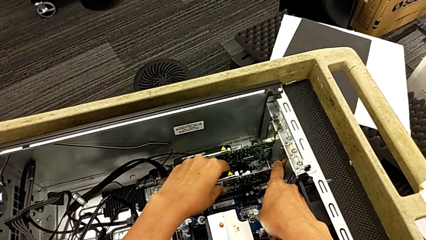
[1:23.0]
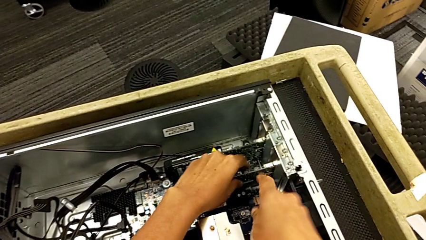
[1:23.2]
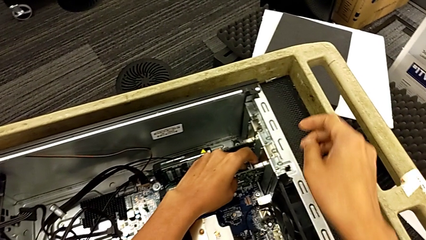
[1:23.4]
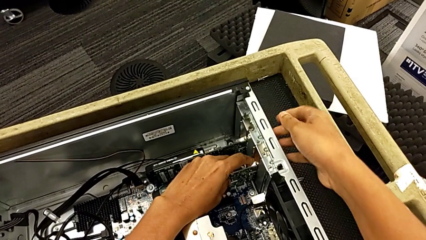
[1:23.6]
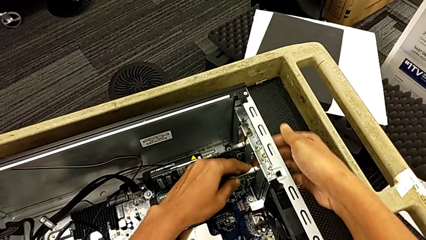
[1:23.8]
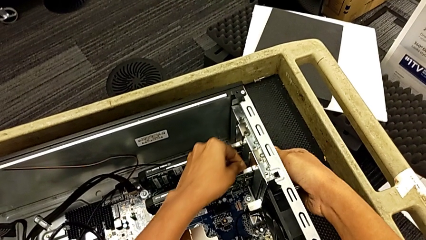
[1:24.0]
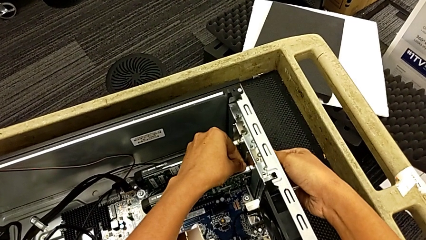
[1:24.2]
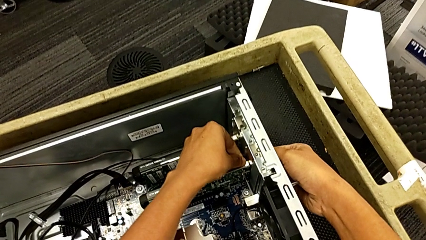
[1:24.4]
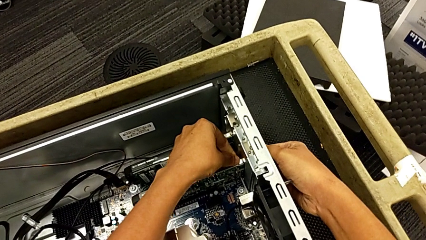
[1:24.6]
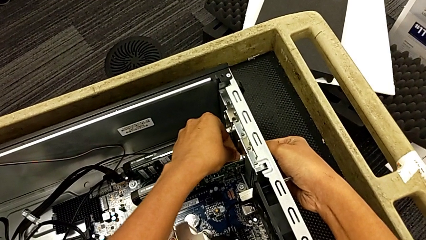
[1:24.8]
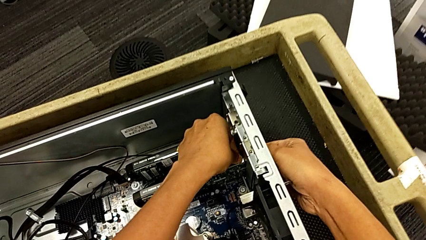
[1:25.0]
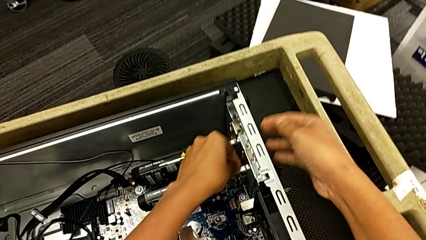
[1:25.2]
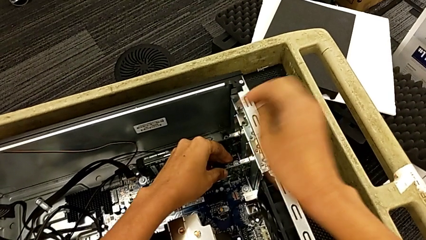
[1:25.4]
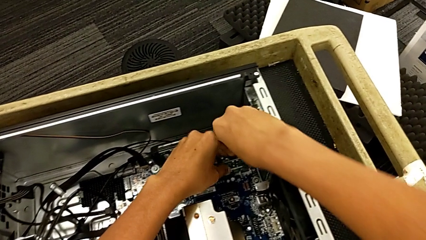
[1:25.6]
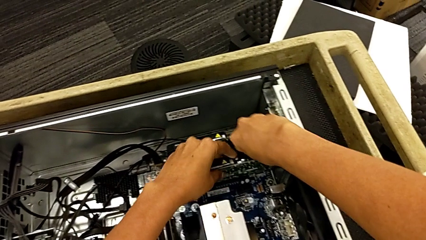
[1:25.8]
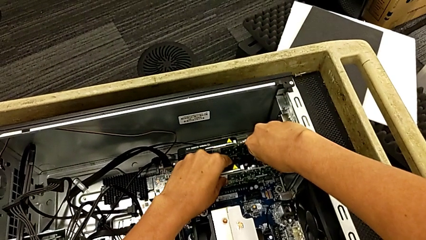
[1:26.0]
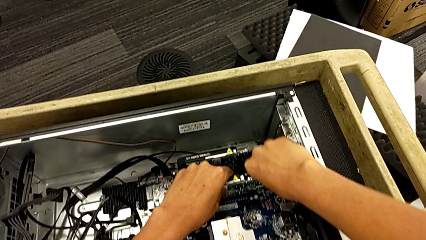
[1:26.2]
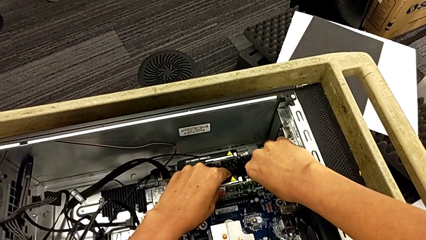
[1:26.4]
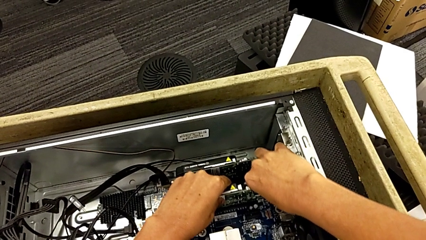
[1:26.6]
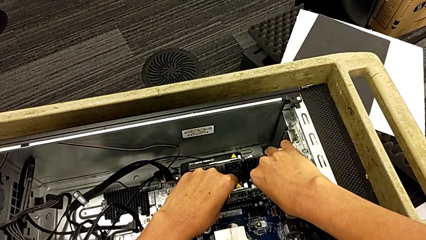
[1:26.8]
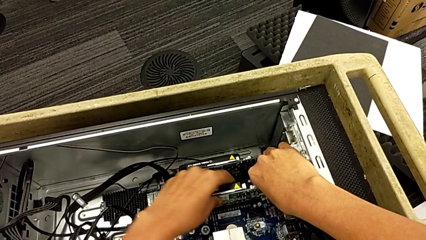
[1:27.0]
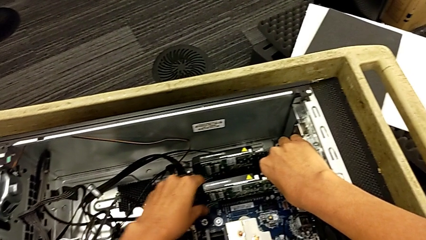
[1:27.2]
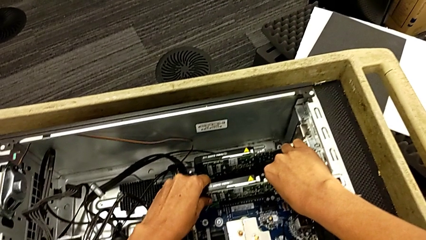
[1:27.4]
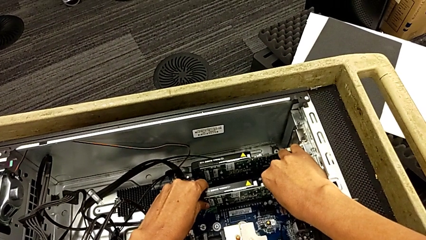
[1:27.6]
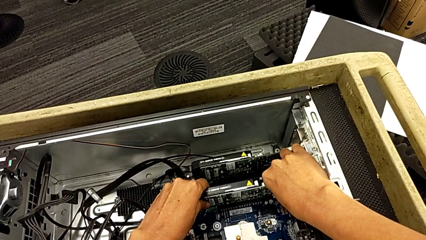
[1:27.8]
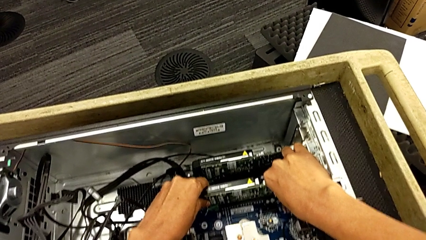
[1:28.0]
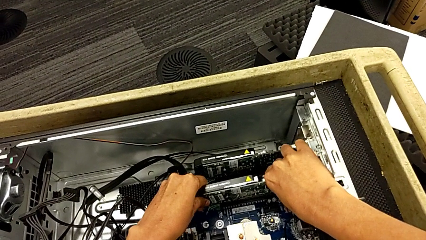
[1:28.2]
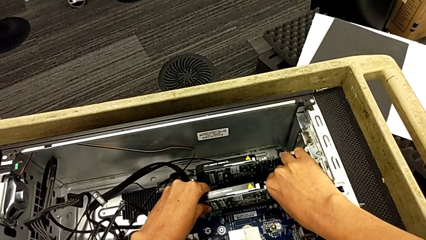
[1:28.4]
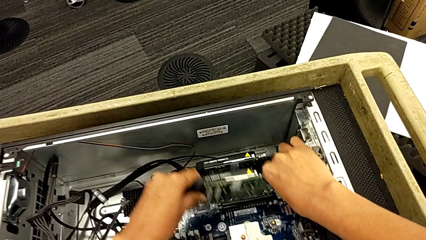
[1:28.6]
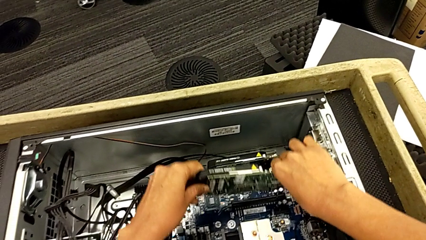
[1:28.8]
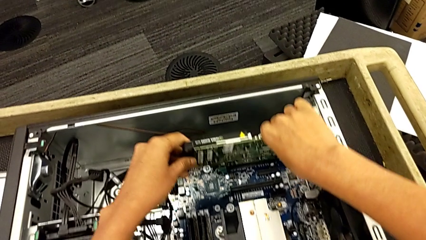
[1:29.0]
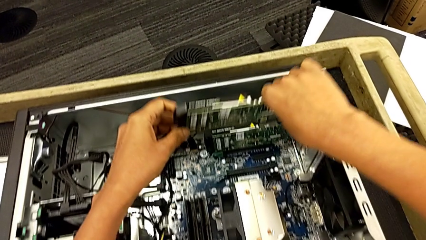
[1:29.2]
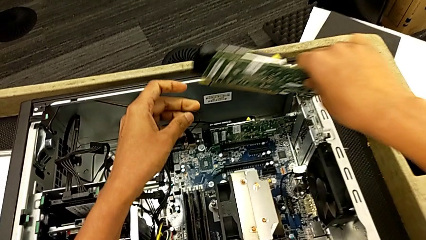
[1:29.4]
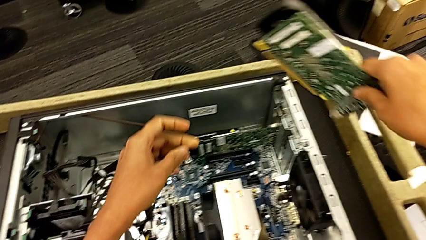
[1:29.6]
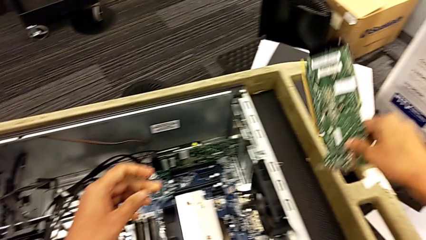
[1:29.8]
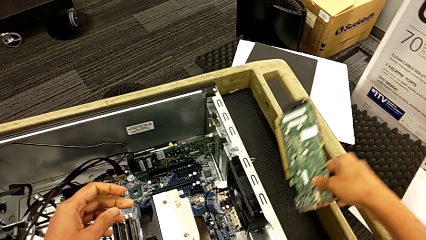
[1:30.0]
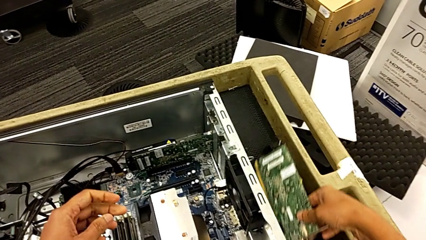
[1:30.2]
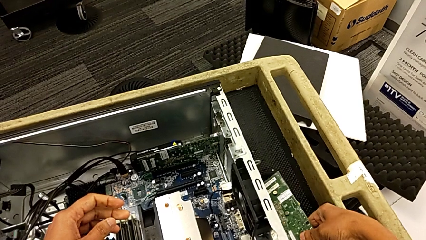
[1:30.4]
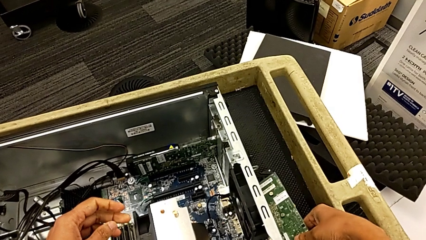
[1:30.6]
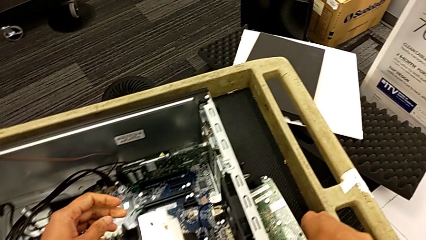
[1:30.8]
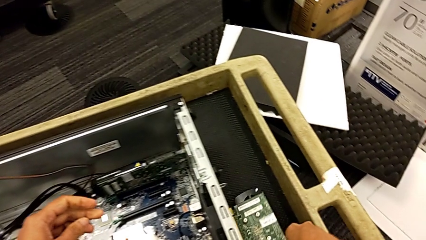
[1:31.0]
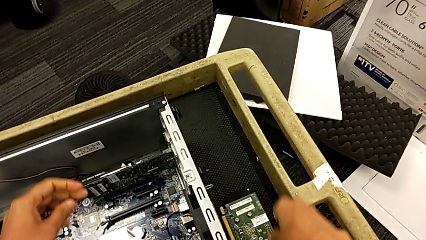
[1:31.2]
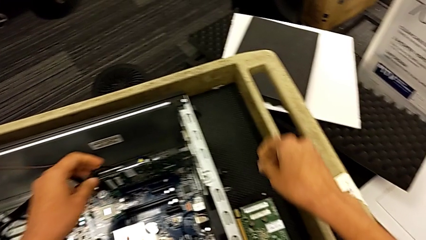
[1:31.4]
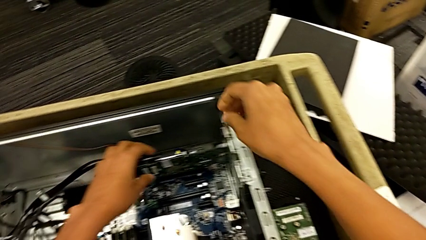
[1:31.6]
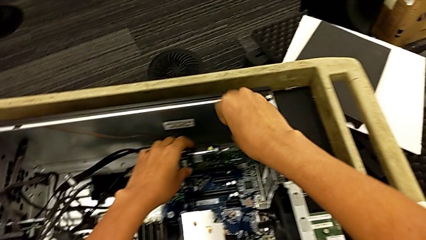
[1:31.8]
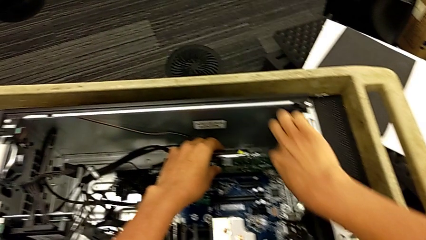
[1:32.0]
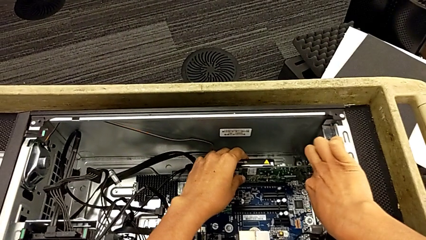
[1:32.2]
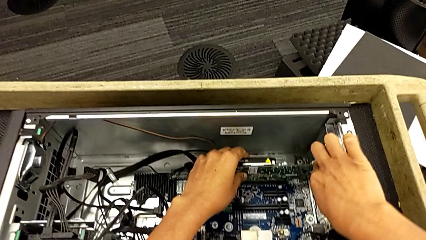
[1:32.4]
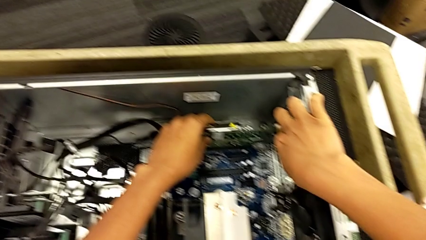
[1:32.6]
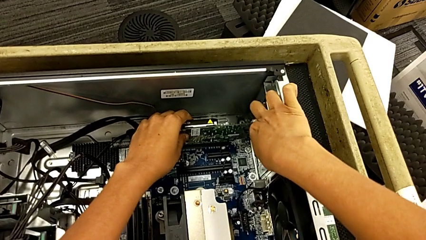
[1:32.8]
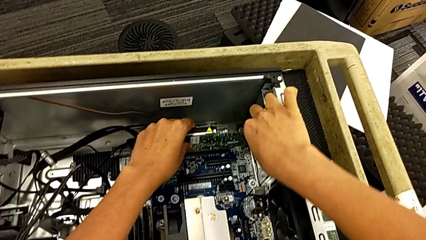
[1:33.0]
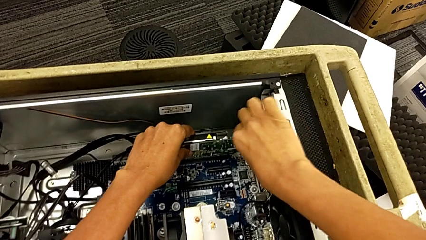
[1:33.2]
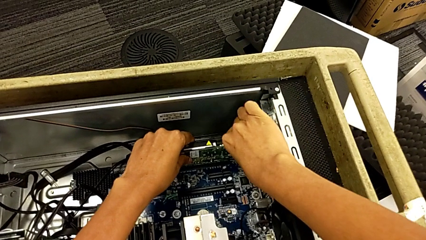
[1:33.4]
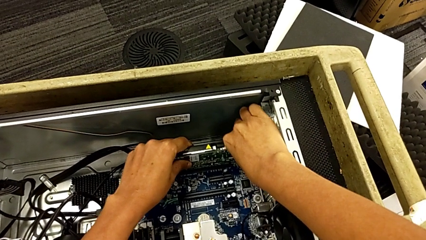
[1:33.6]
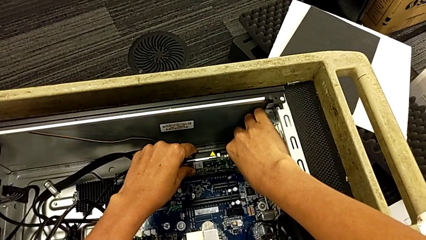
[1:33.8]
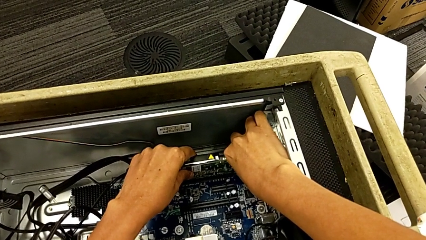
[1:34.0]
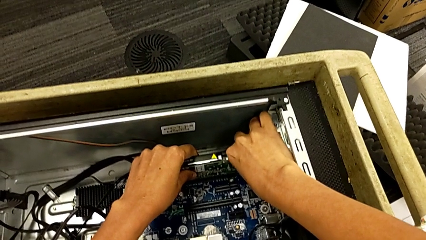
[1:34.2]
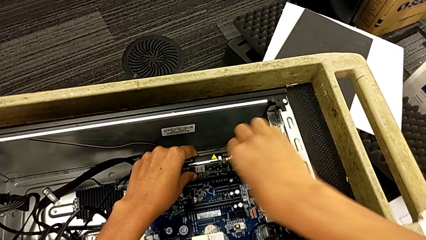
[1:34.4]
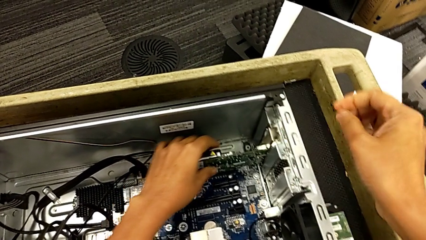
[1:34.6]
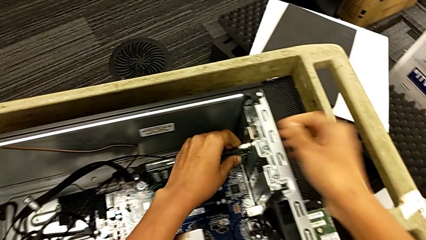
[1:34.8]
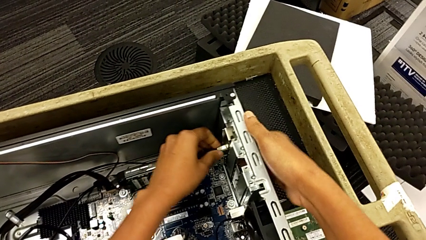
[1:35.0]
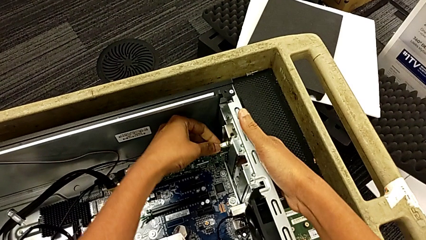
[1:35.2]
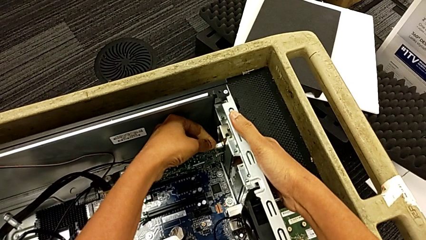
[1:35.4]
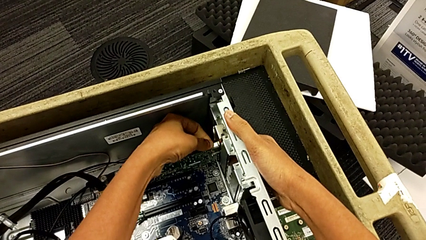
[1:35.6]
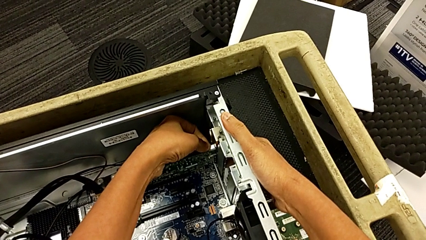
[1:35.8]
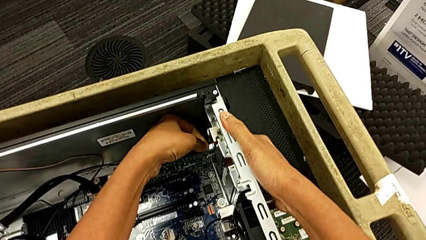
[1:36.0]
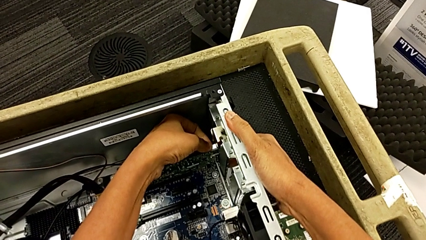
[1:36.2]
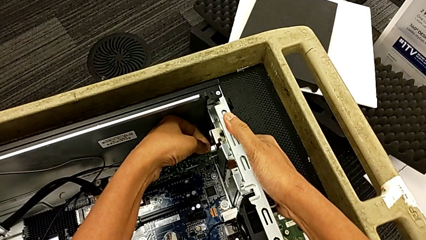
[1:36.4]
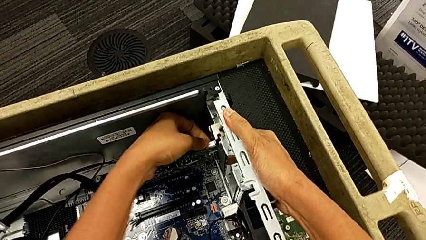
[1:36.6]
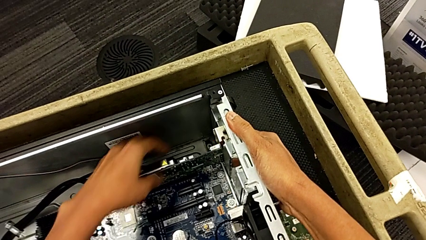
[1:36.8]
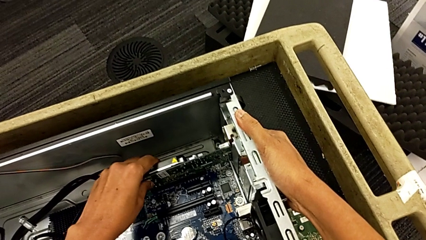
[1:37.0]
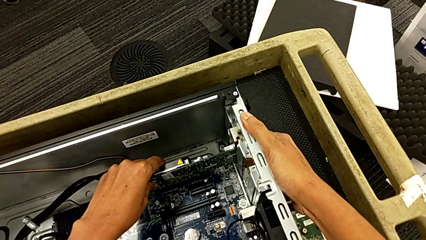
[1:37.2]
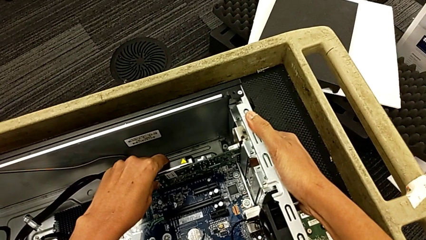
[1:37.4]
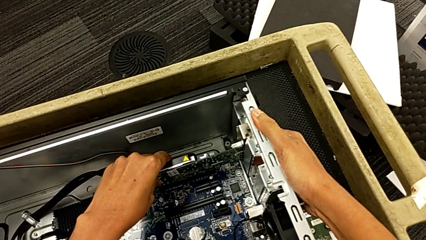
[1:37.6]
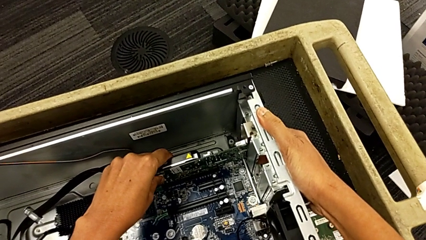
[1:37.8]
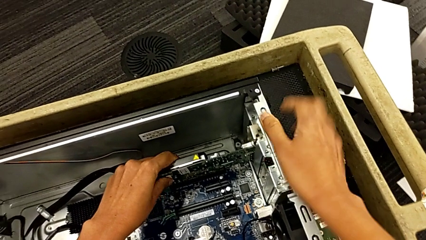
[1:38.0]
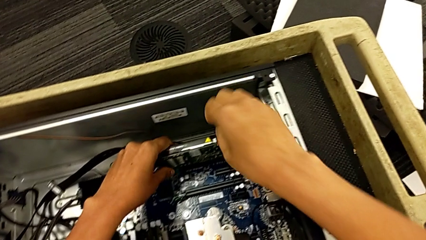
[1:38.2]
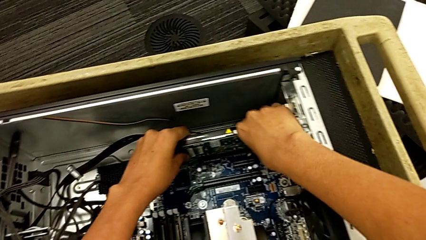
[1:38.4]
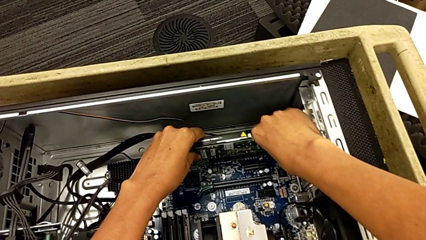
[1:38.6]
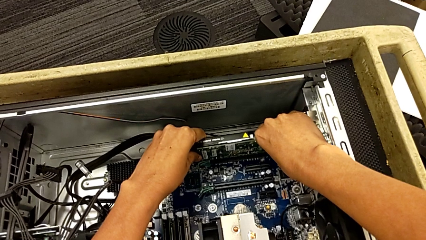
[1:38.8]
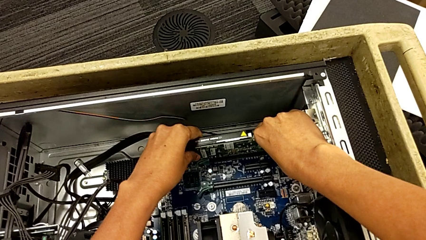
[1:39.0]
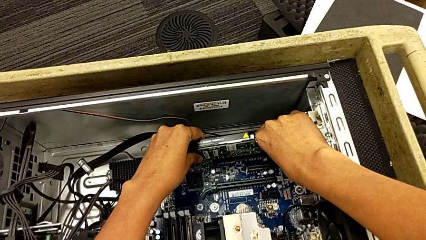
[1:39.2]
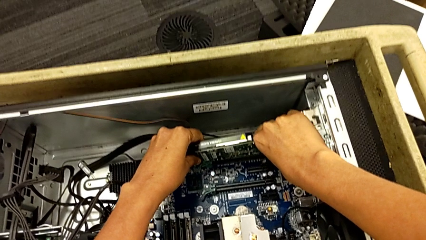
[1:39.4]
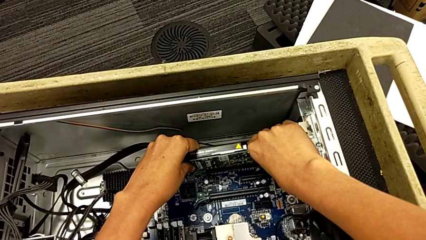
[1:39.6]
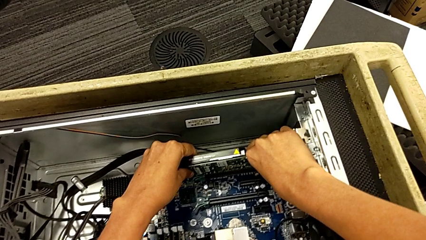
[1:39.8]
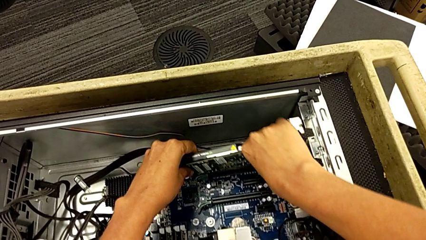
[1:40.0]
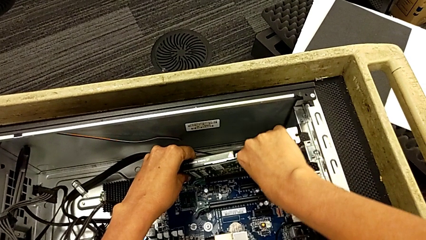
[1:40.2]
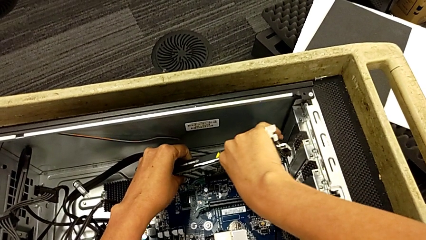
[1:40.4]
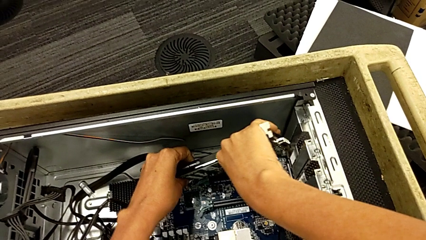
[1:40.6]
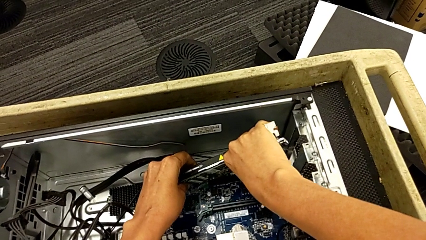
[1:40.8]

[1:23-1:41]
The camera wearer is removing the graphic cards. They grab the graphic card, pull the graphic card, withdraw the first graphic card, lift it and place it. They press the button, press the computer tab and pull the second graphic card.
